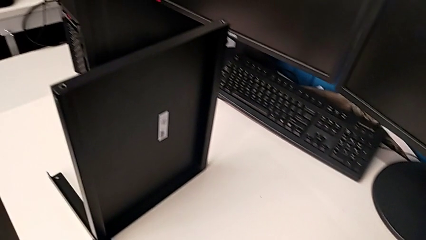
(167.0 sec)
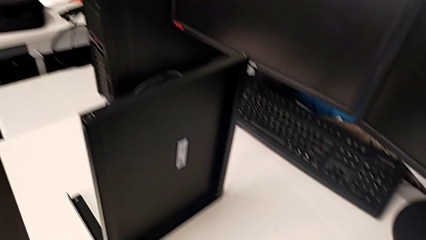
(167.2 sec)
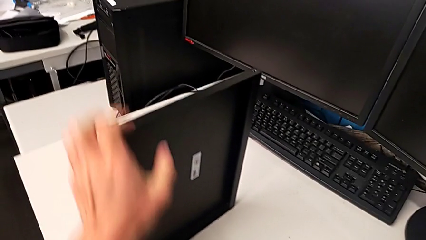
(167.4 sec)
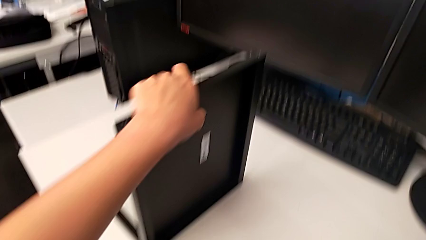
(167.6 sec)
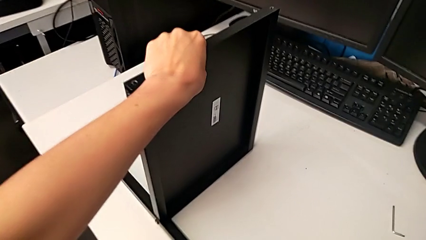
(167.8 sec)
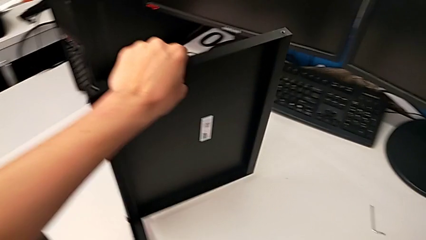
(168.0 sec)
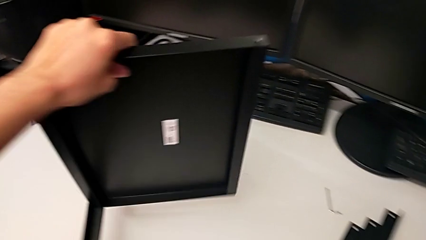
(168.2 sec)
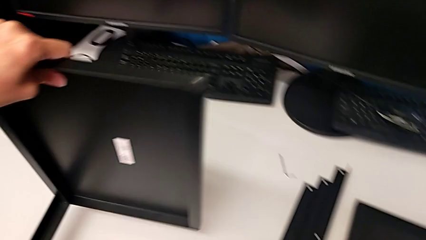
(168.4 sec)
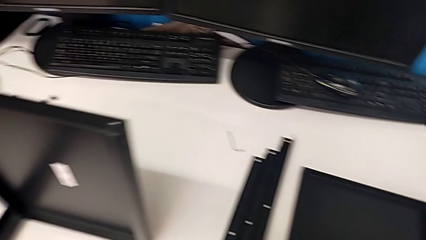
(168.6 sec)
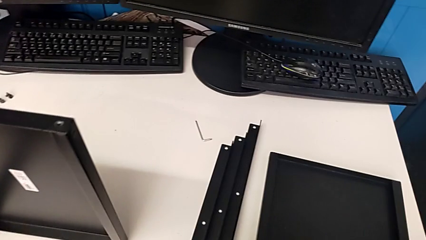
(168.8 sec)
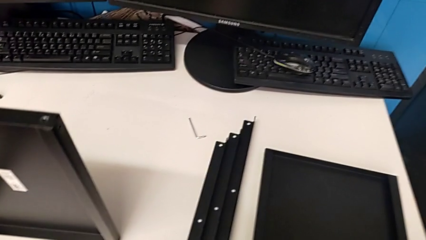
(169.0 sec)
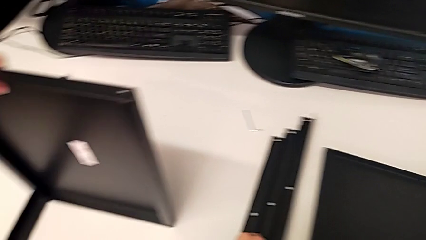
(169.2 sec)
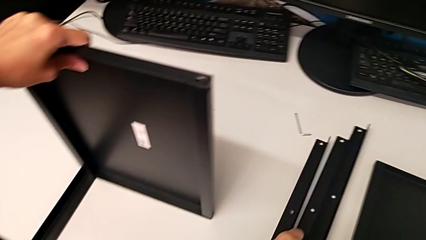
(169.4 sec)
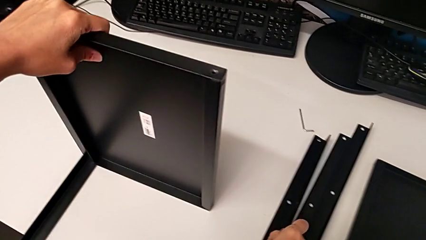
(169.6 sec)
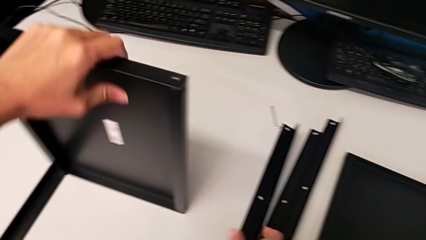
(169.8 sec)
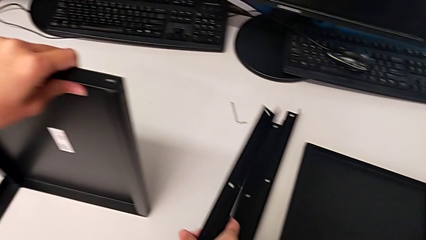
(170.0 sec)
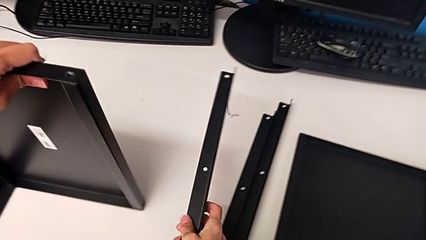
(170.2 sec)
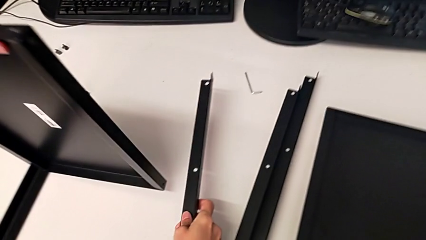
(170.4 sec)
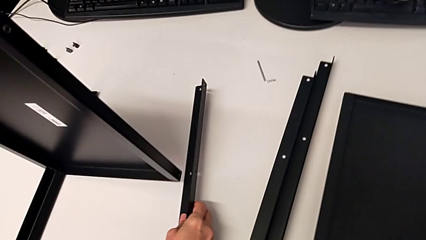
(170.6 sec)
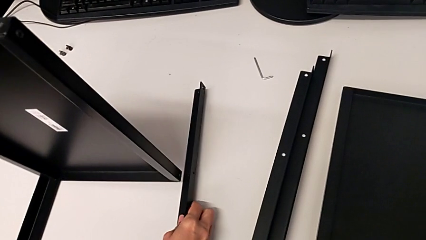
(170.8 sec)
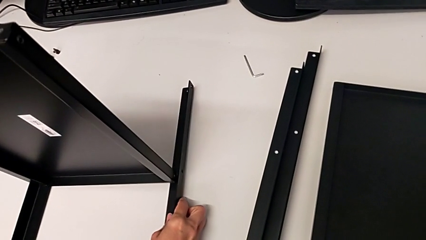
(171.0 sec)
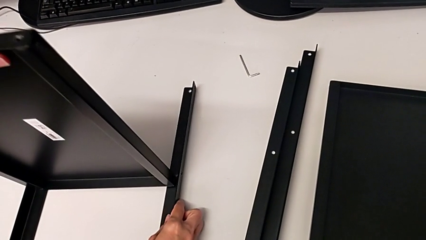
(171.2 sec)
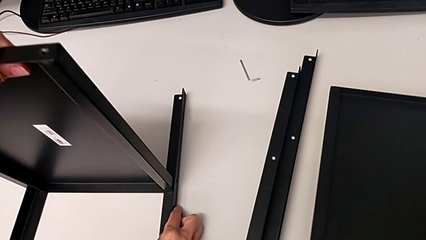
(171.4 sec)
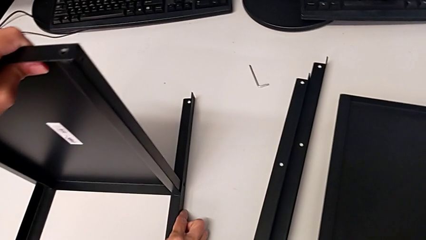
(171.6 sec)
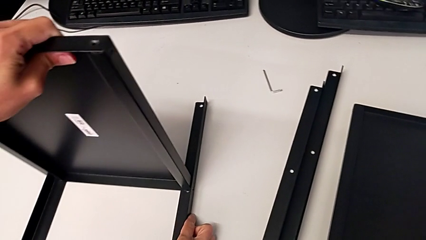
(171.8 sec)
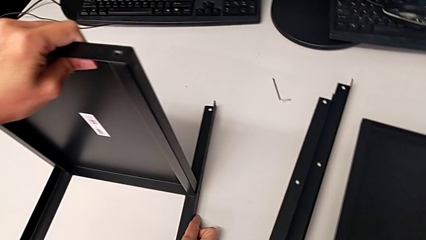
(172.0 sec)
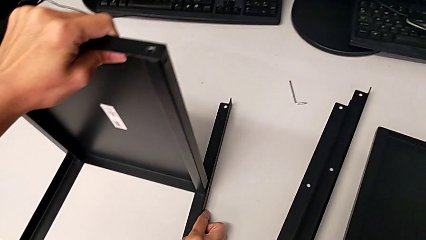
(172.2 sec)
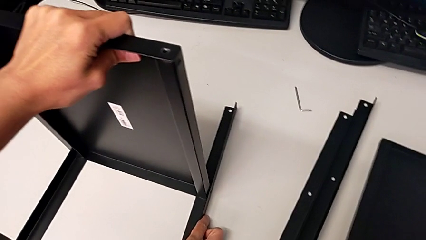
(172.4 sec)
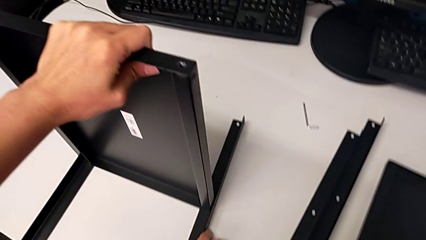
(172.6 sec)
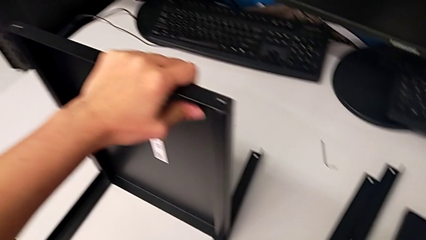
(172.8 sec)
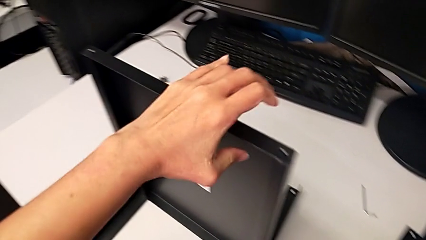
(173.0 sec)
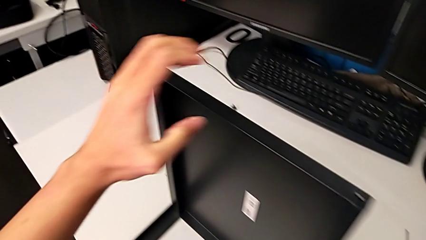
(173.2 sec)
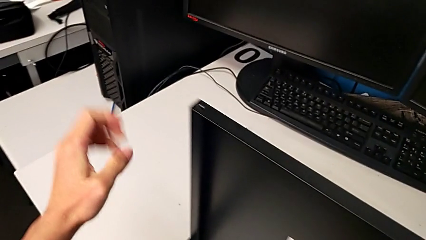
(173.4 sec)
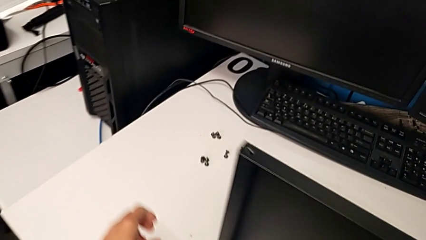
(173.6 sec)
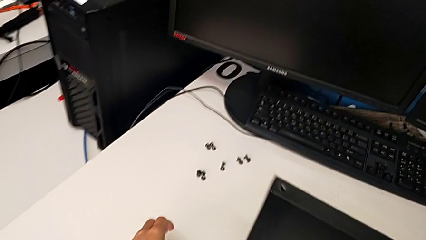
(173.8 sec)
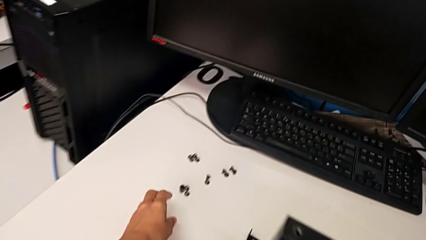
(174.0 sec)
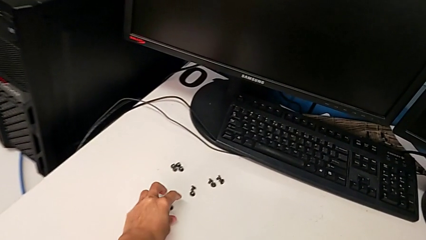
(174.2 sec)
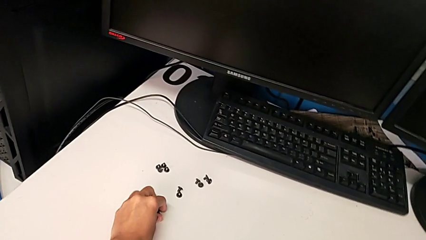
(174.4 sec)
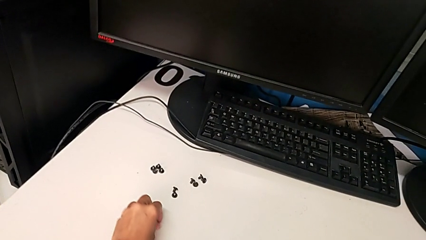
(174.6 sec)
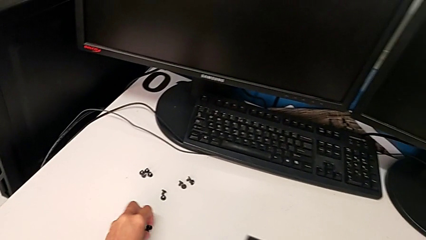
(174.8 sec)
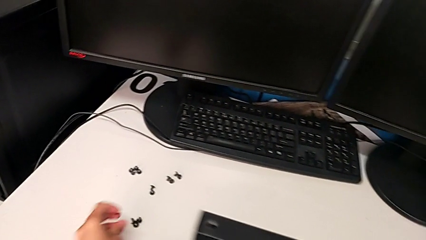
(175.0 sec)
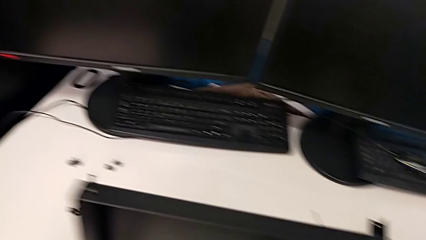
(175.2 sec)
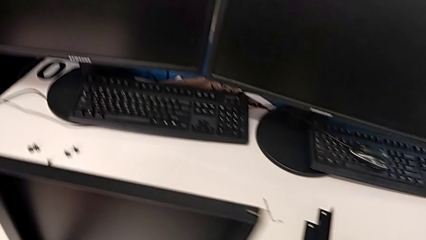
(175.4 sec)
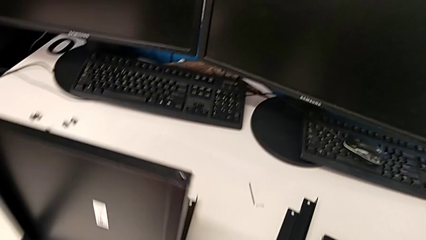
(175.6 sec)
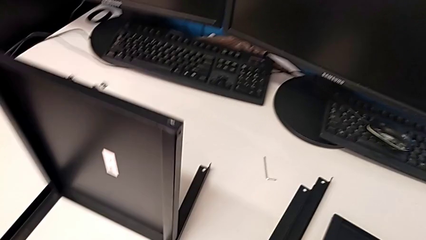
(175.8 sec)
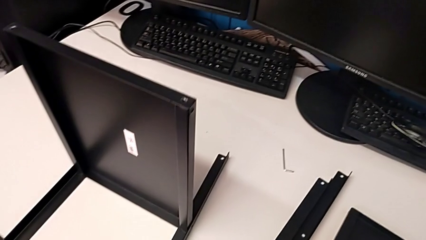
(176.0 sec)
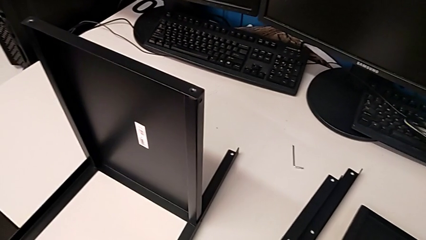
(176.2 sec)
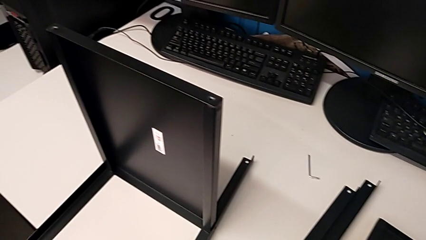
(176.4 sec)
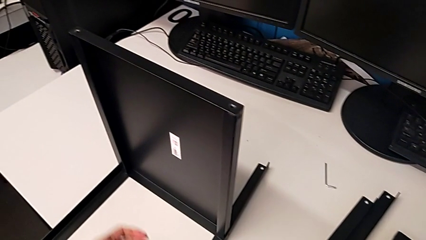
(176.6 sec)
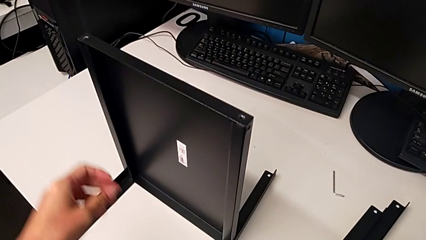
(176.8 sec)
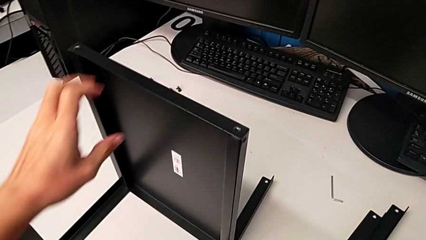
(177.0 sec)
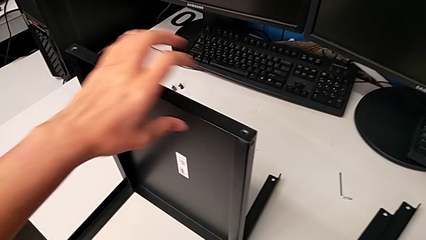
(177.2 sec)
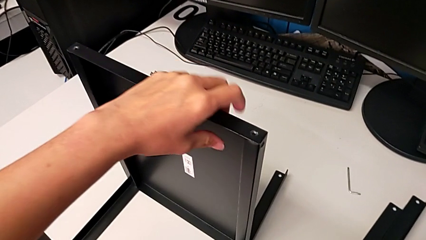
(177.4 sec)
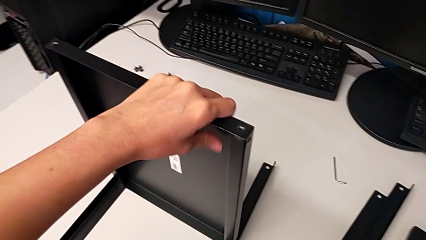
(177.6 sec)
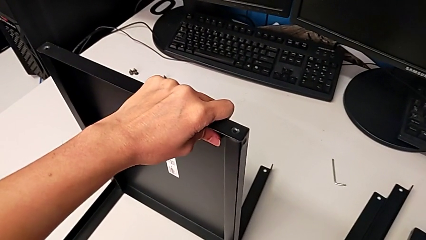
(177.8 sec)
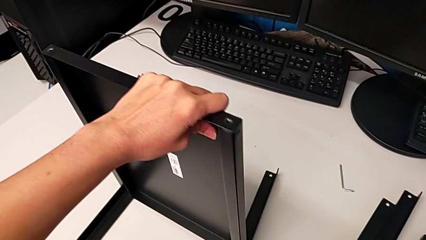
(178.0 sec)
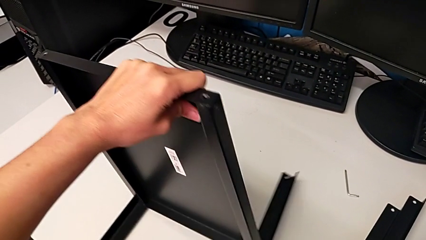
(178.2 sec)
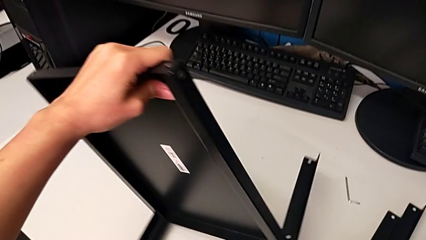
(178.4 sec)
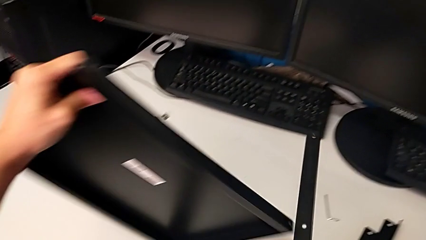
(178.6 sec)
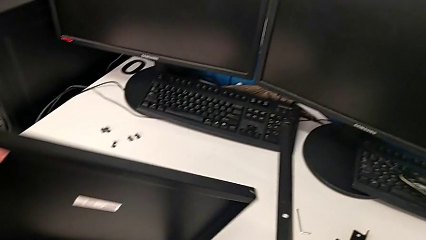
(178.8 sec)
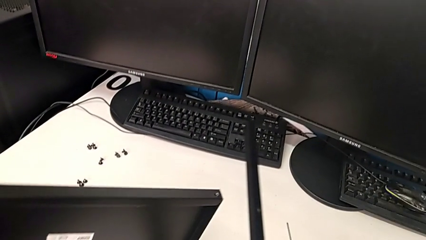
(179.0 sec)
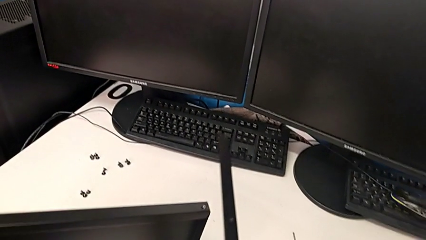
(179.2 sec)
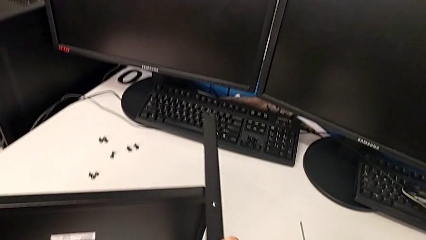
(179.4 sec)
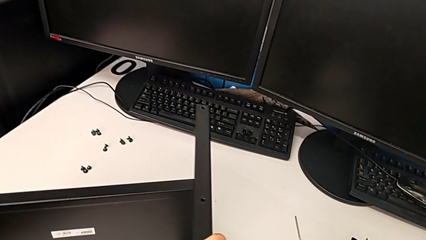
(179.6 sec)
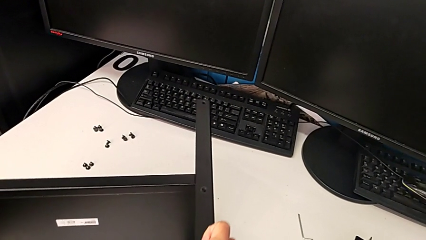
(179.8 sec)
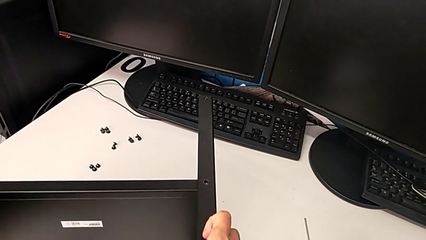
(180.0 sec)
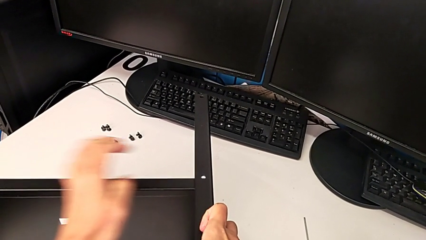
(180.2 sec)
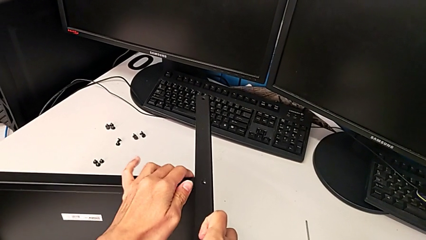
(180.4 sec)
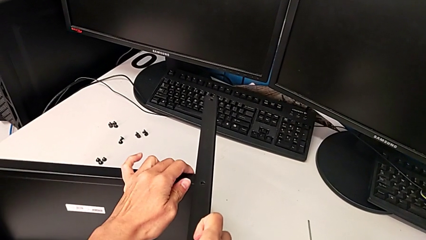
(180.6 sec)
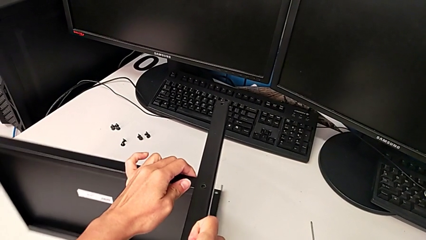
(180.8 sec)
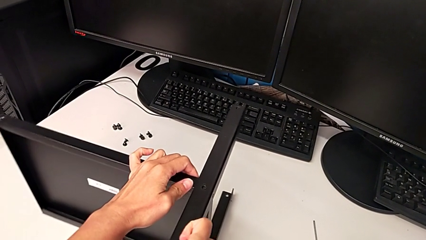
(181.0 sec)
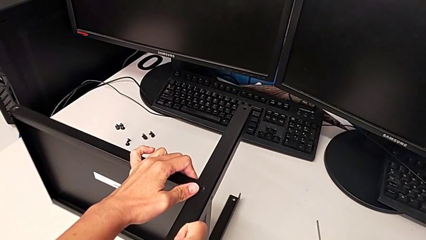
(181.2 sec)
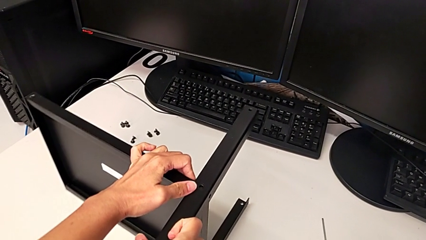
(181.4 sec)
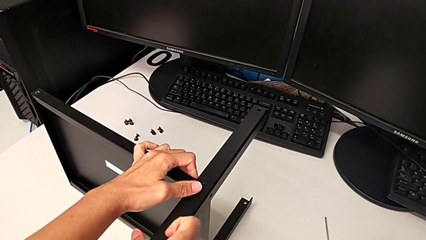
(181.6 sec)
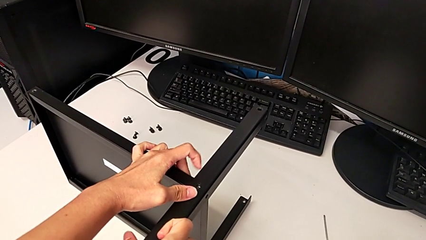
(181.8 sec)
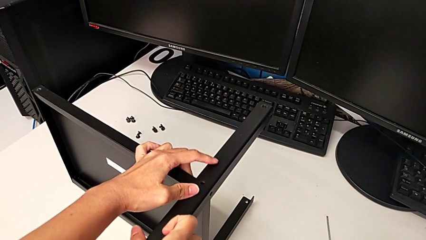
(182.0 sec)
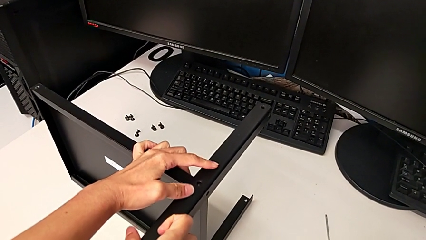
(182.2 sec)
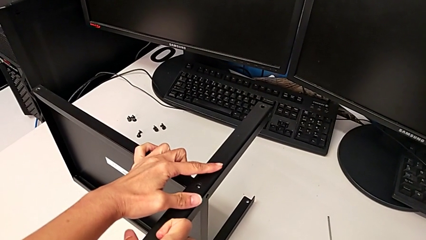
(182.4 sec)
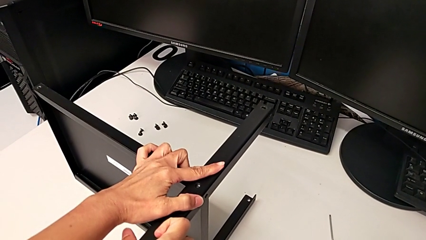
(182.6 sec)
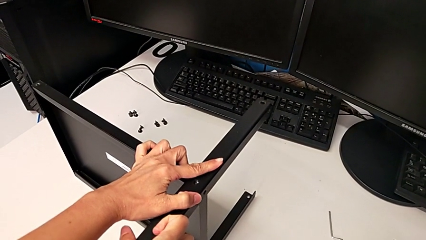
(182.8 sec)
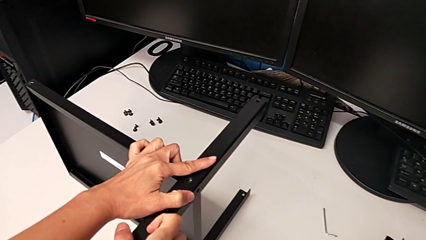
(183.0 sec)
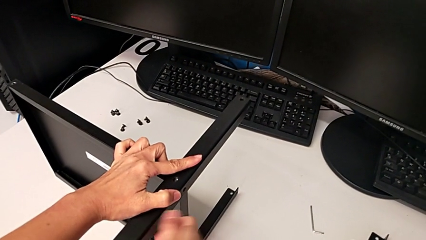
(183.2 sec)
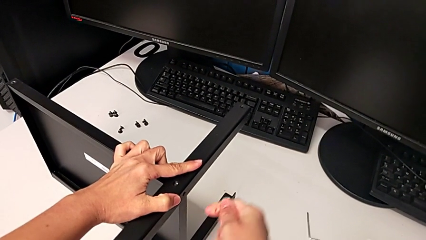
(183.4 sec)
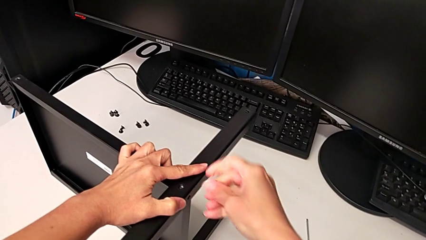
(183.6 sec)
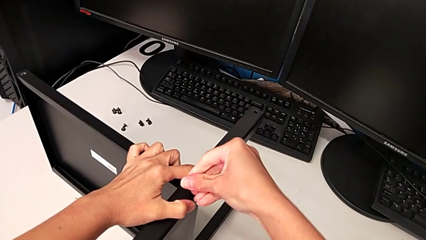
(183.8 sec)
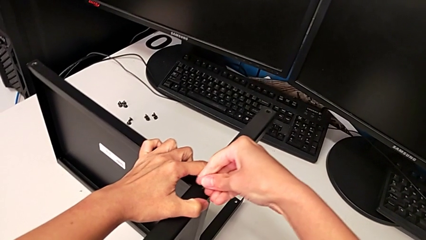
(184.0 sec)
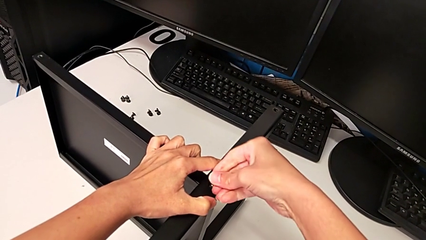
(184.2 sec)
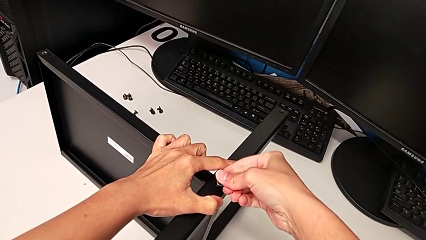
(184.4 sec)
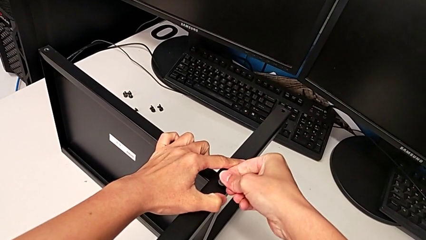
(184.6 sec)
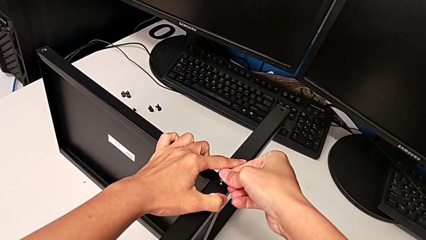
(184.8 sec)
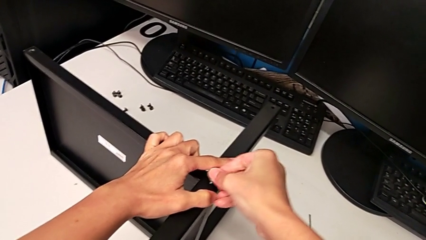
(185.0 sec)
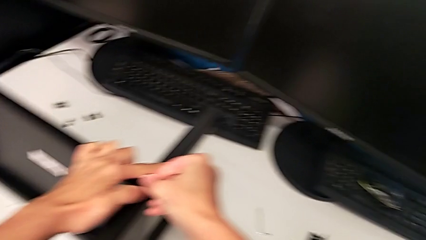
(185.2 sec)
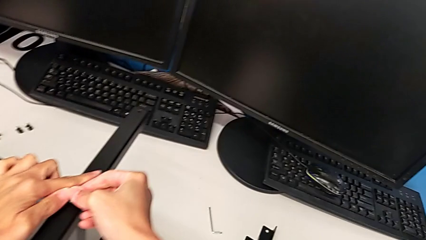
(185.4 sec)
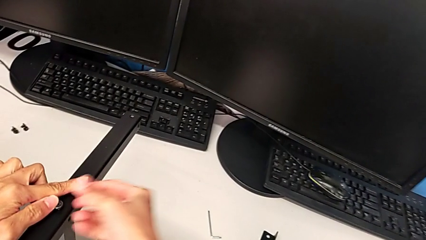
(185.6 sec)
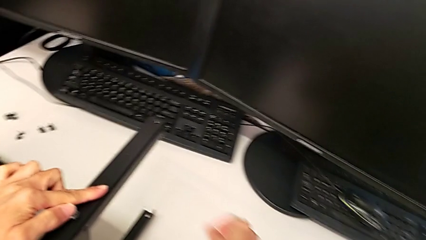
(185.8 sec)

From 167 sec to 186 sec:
The camera wearer is assembling the second leg. They rotate the tray, grab the second leg, wrongly align it, grab the hex socket head, inspect the nightstand, rotate the nightstand, align the leg and insert the hex socket head.
